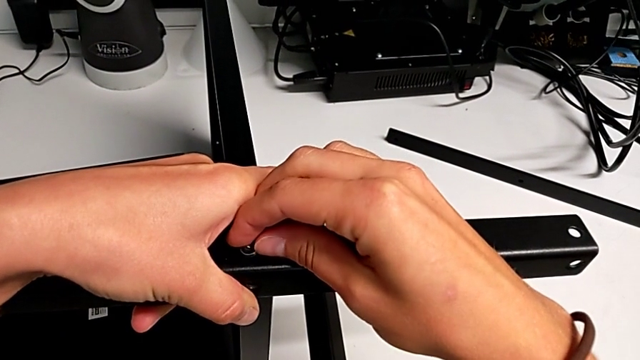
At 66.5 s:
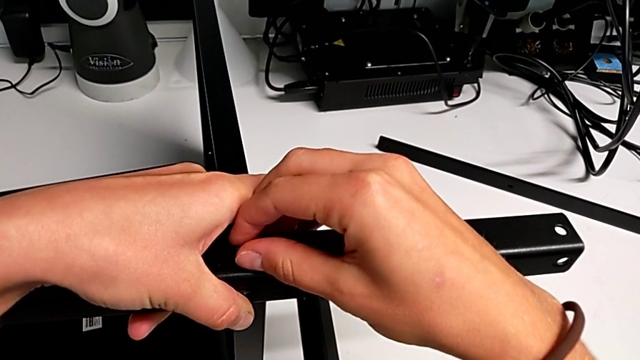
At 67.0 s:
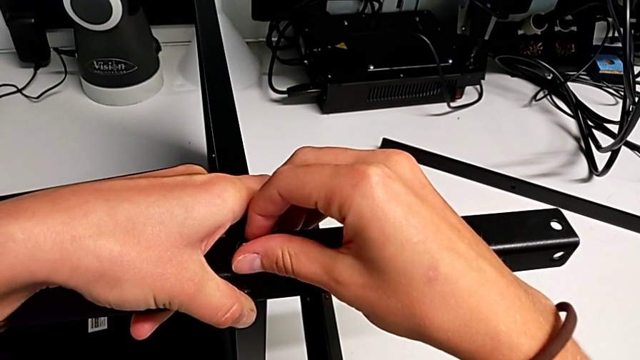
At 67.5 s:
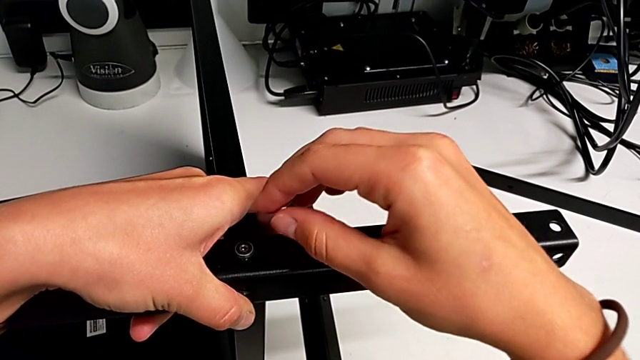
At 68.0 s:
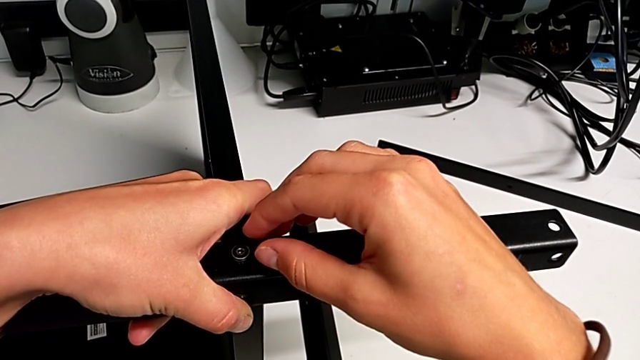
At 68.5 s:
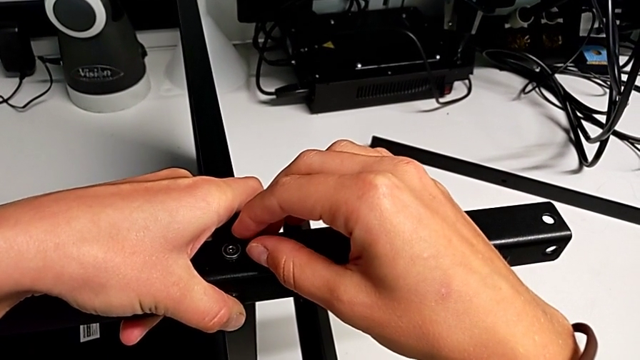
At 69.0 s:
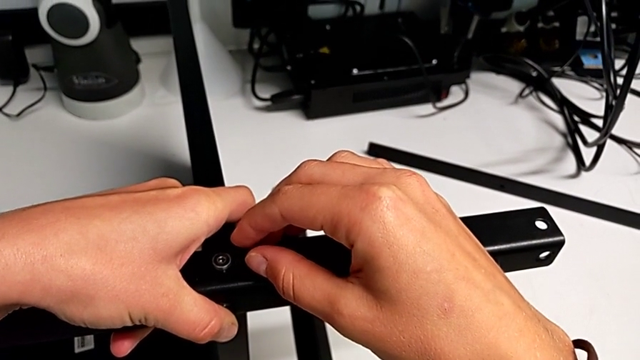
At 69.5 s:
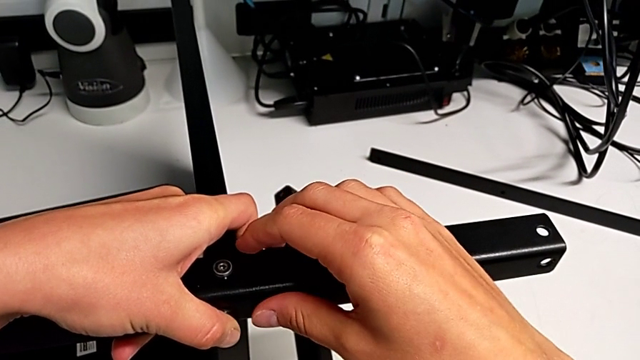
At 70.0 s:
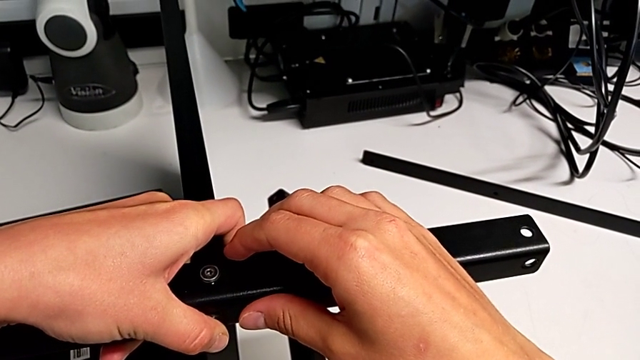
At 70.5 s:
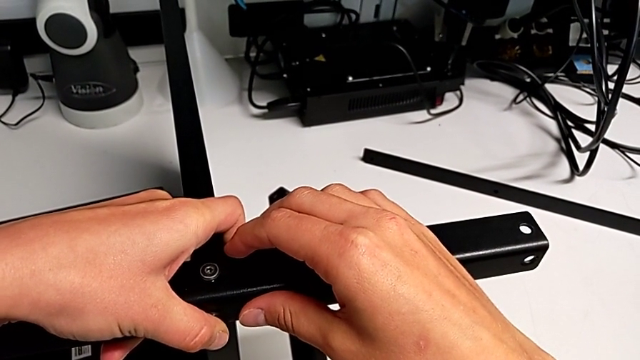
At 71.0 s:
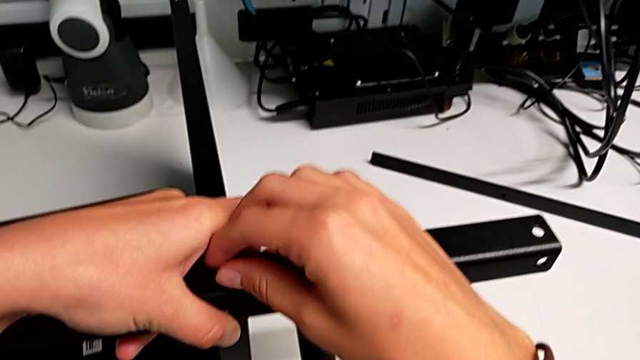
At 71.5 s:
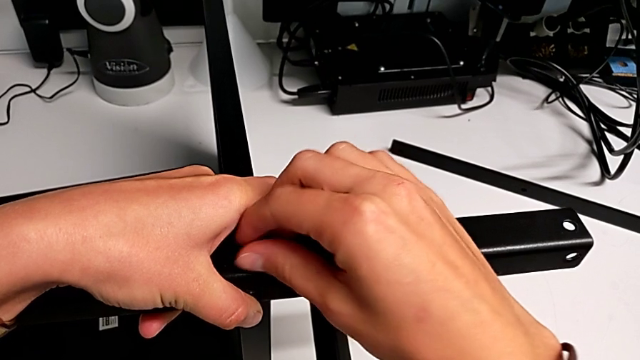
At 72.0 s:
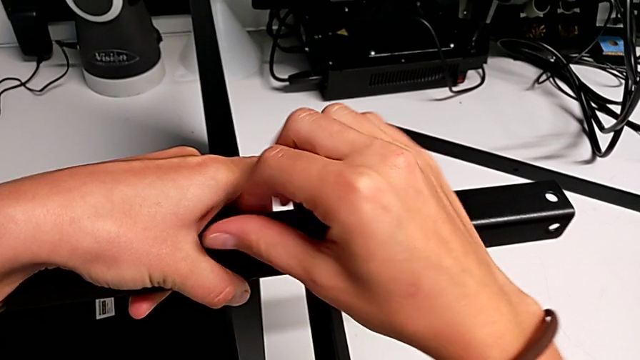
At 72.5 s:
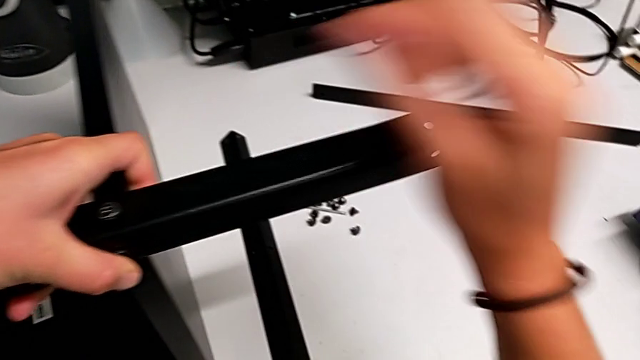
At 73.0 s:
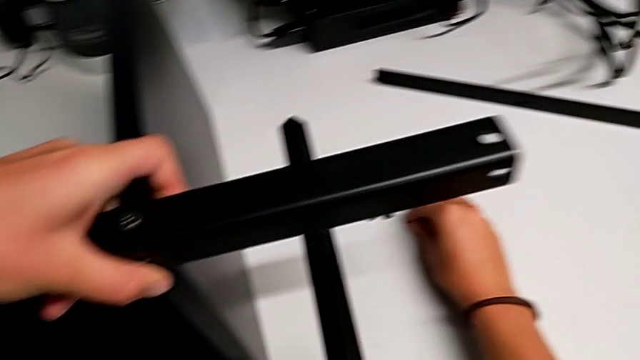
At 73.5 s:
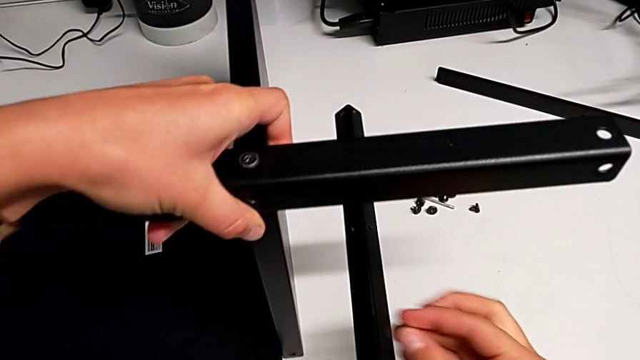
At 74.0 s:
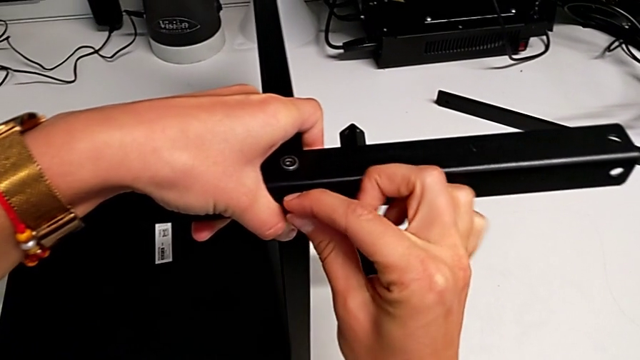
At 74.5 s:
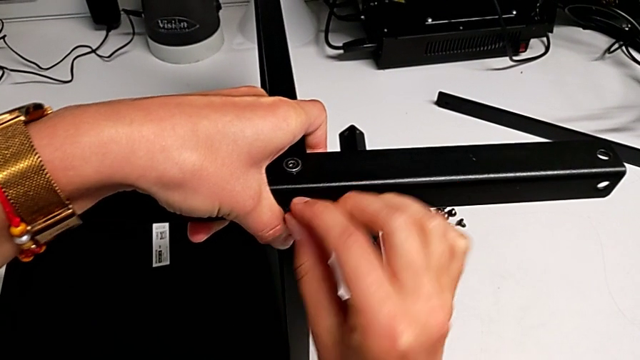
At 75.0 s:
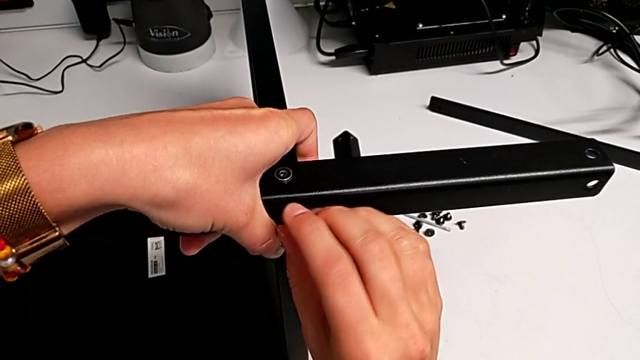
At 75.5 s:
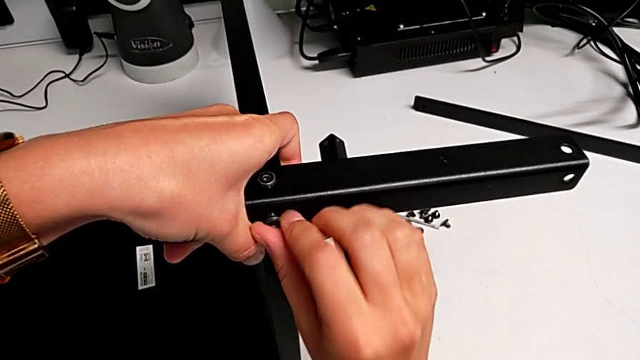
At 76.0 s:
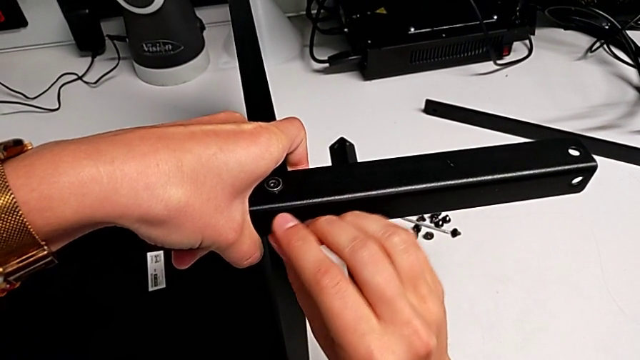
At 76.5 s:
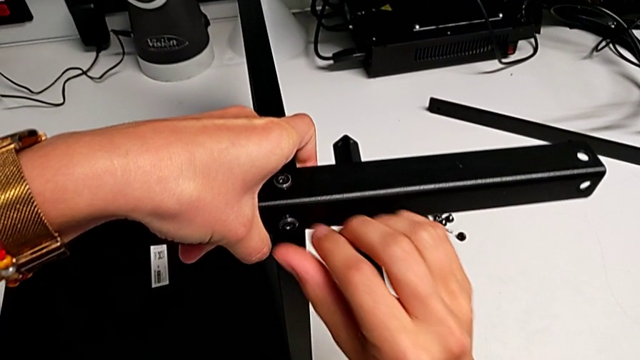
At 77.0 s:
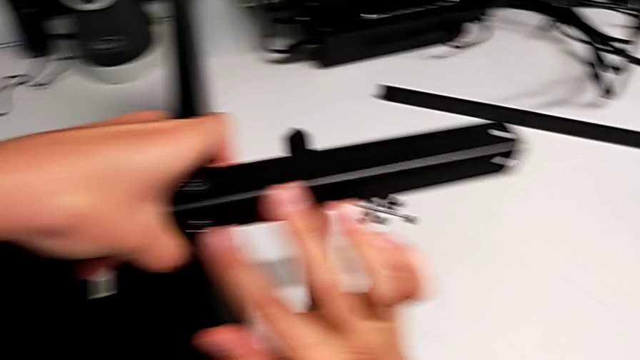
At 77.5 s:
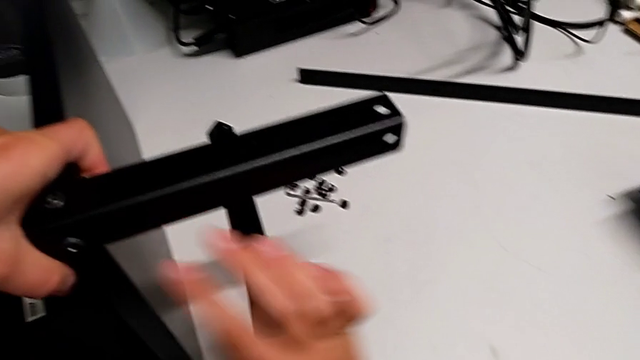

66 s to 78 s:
The camera wearer is screwing the first leg onto the bottom plate. They keep inserting the first hex socket head and insert the second hex socket head.

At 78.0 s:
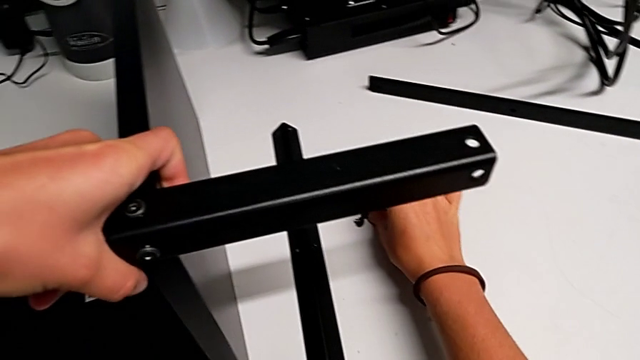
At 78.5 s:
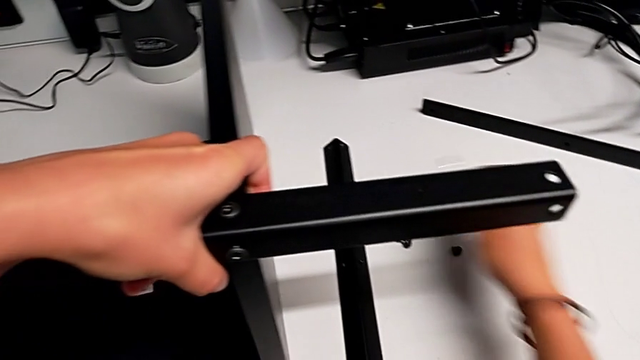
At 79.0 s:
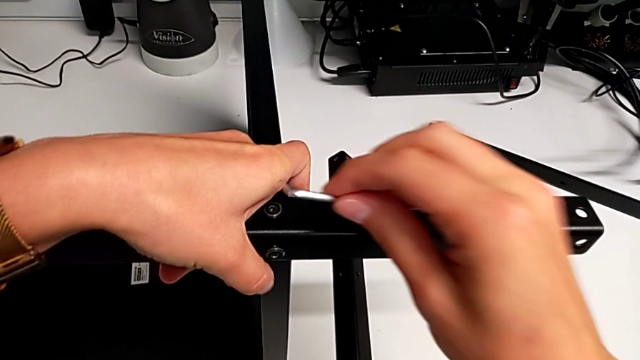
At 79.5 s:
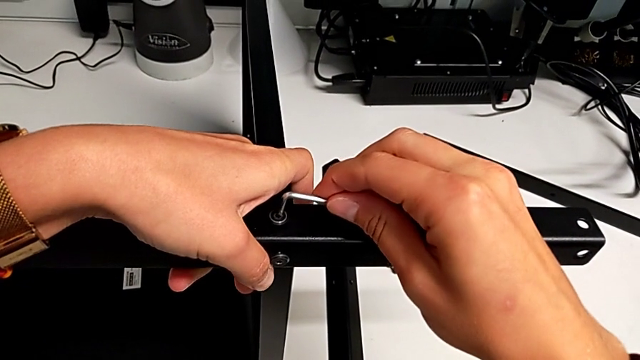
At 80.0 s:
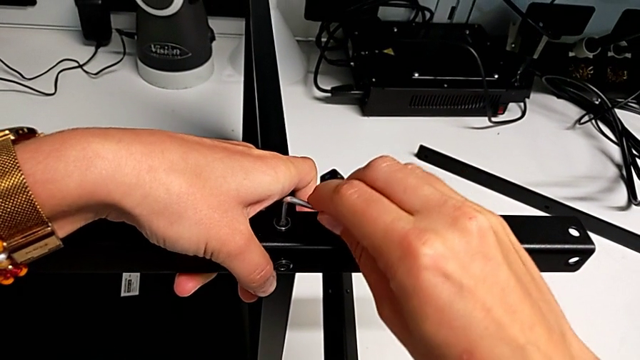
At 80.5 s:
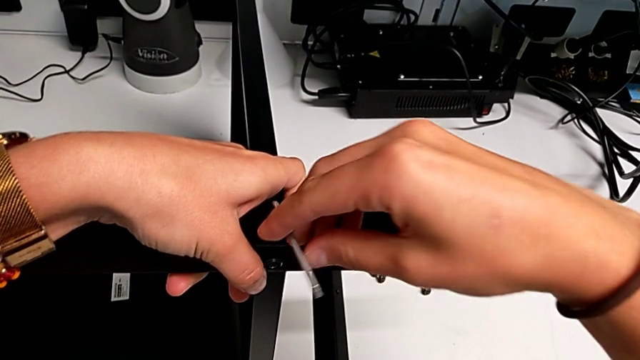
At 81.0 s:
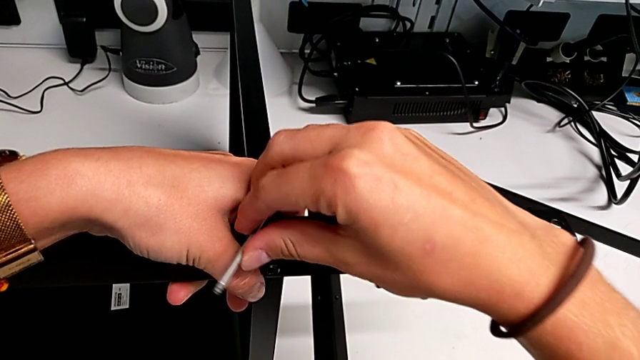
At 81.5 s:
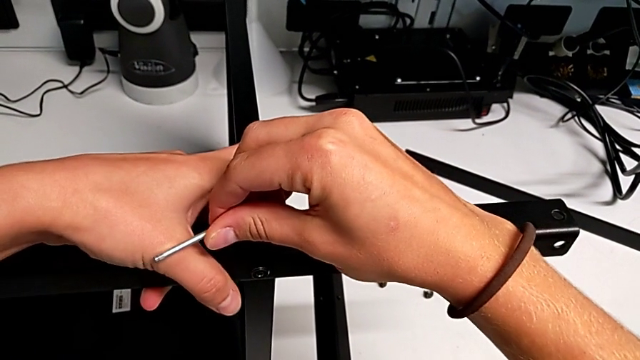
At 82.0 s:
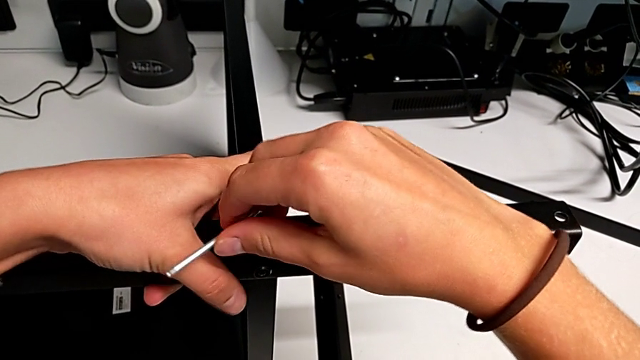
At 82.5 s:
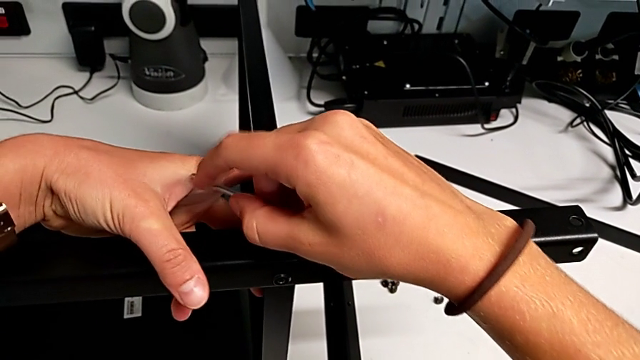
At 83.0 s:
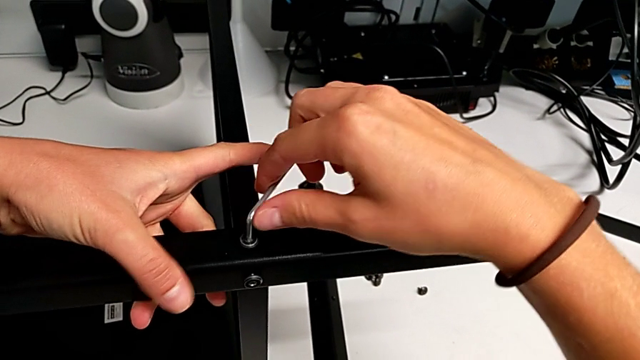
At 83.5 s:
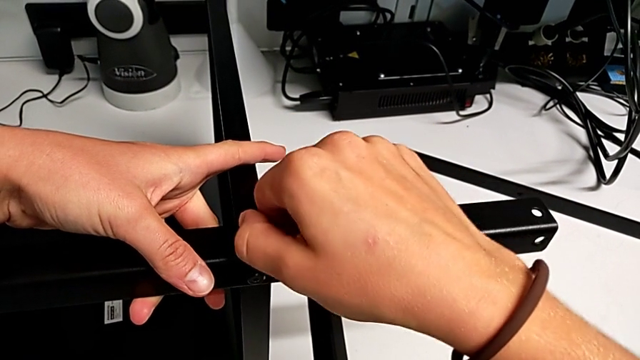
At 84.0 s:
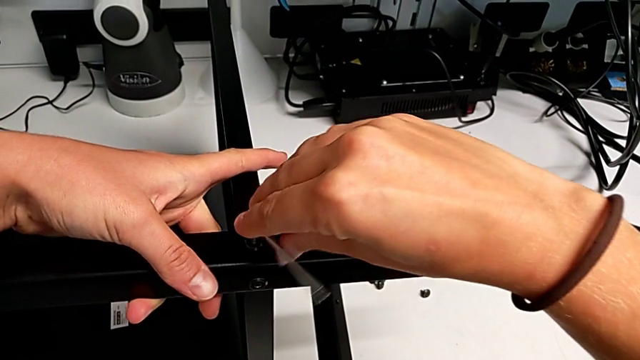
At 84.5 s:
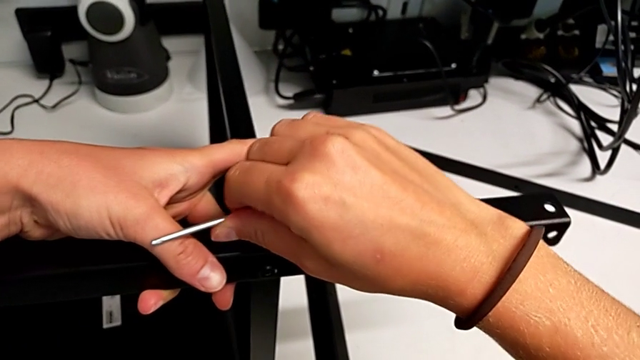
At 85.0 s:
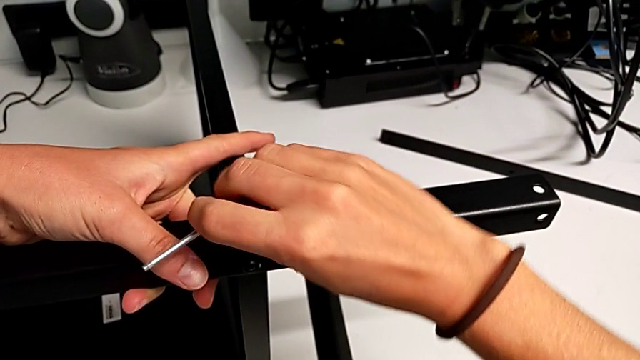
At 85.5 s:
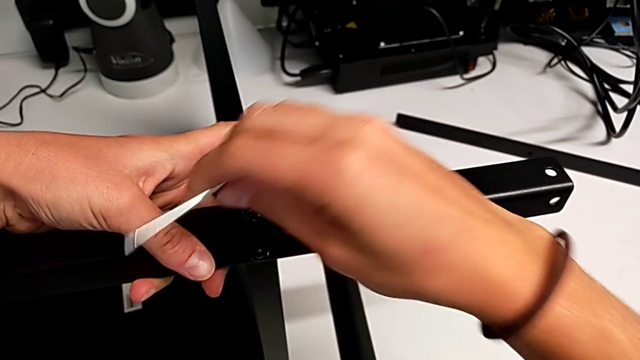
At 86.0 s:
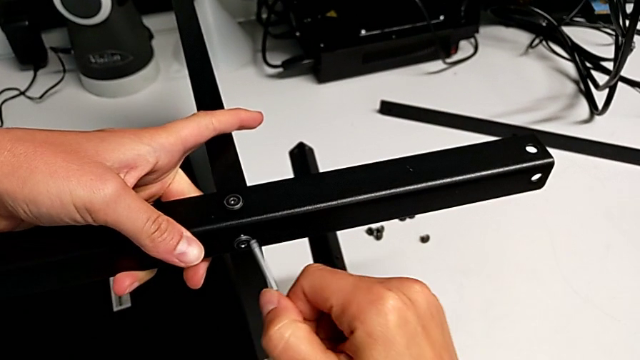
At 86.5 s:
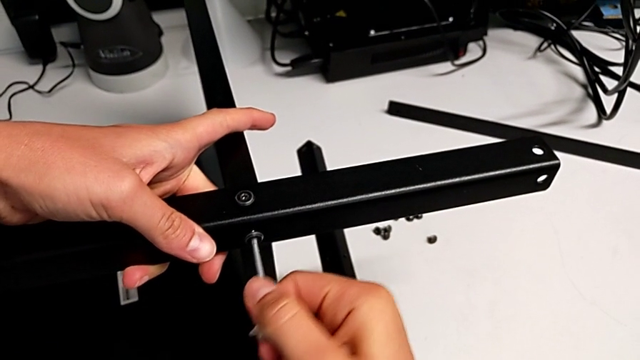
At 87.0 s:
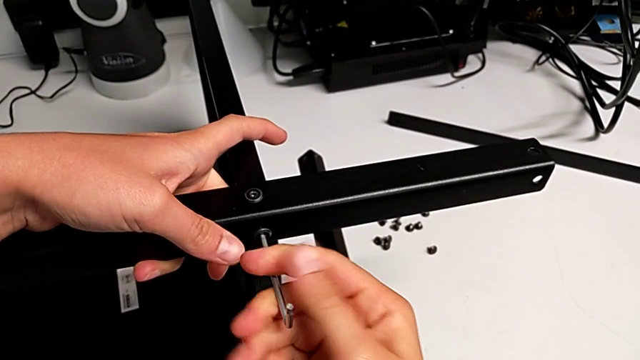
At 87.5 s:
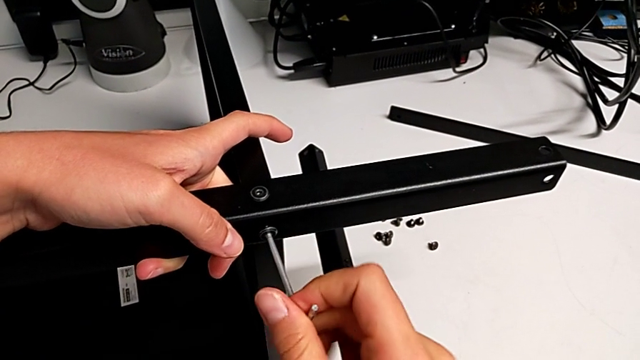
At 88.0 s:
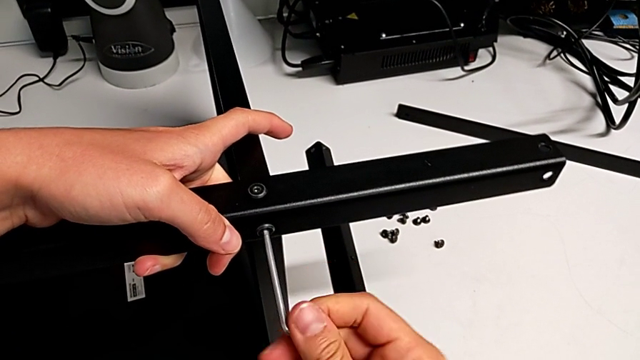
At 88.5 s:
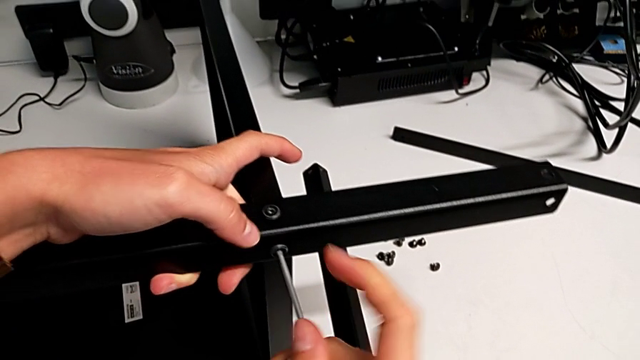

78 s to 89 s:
The camera wearer is screwing the first leg onto the bottom plate. They grab the Allen wrench, screw the first hex socket head and begin to screw the second hex socket head.
